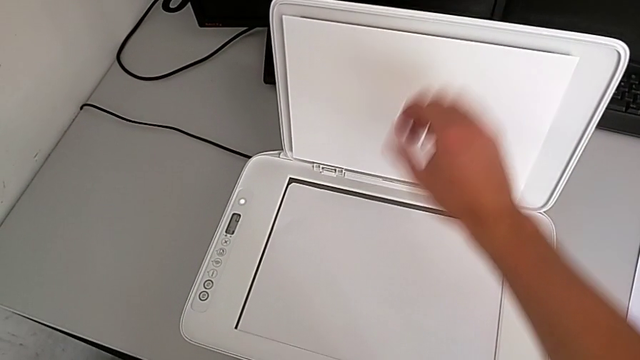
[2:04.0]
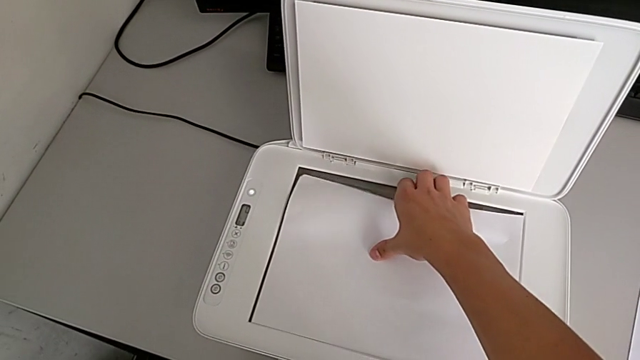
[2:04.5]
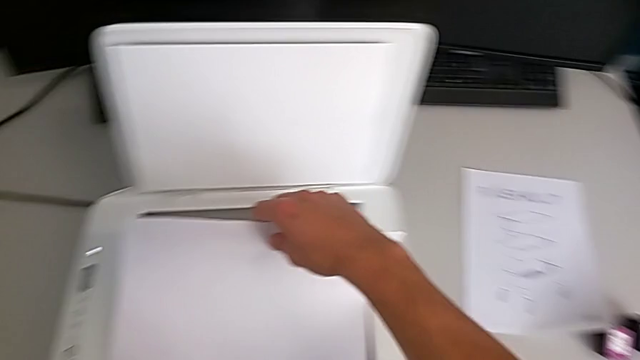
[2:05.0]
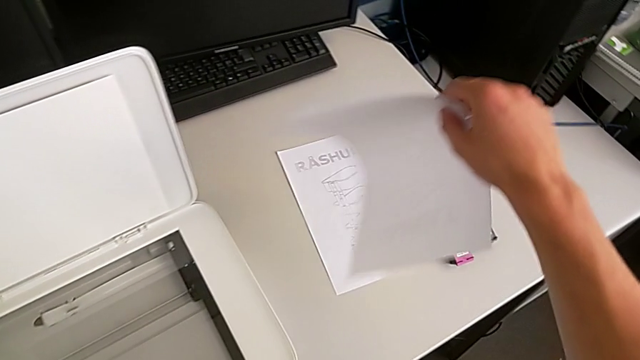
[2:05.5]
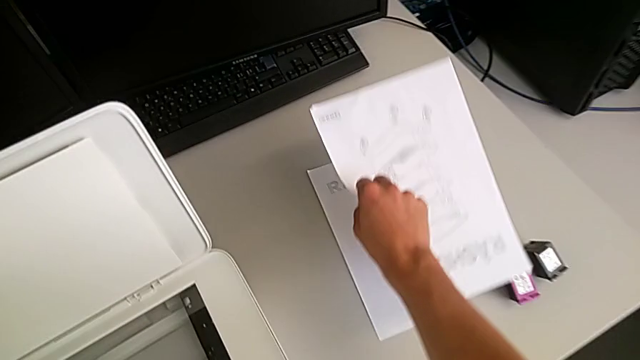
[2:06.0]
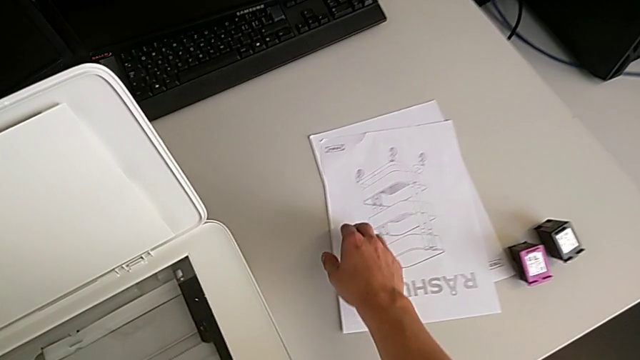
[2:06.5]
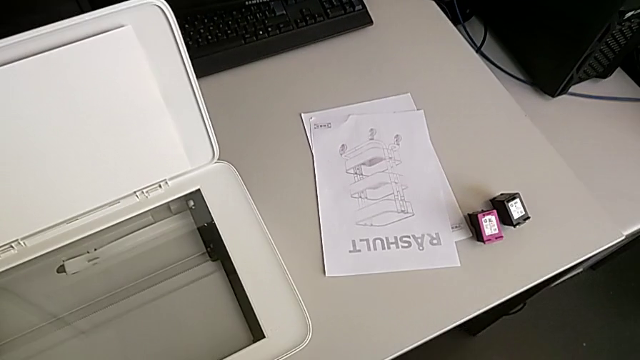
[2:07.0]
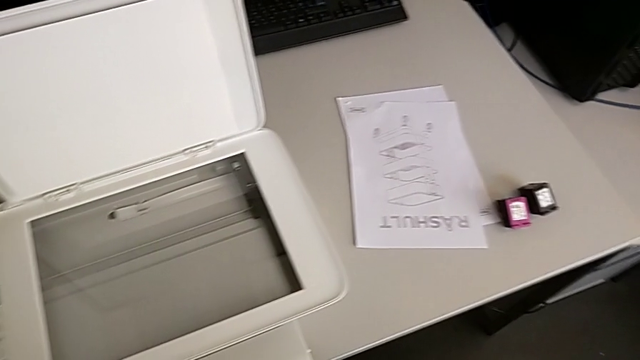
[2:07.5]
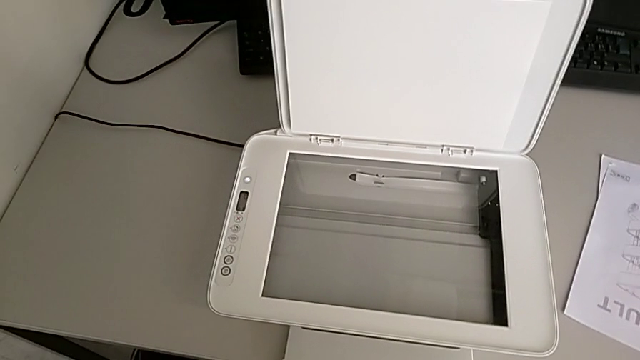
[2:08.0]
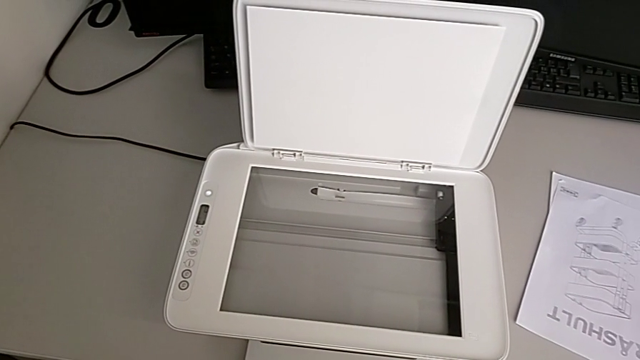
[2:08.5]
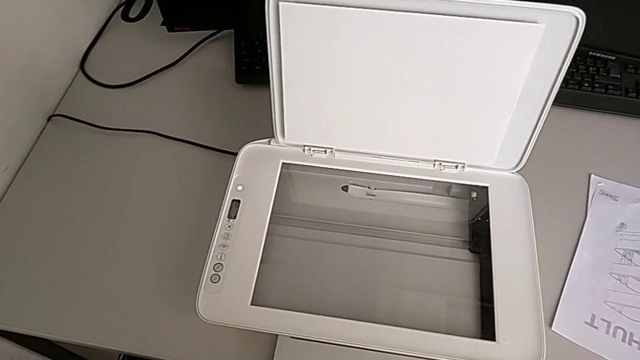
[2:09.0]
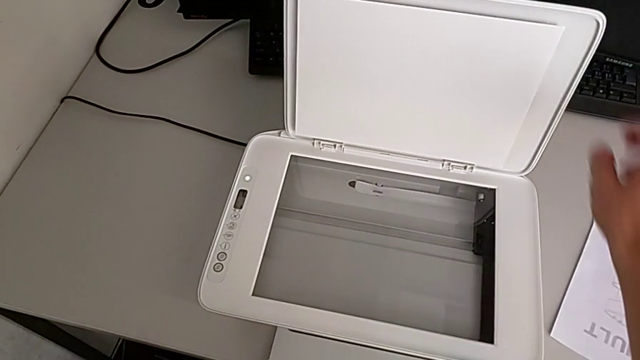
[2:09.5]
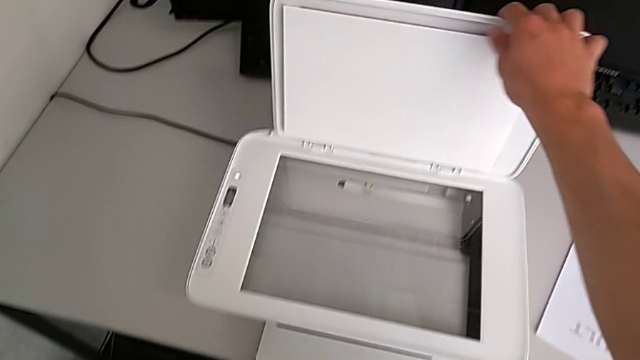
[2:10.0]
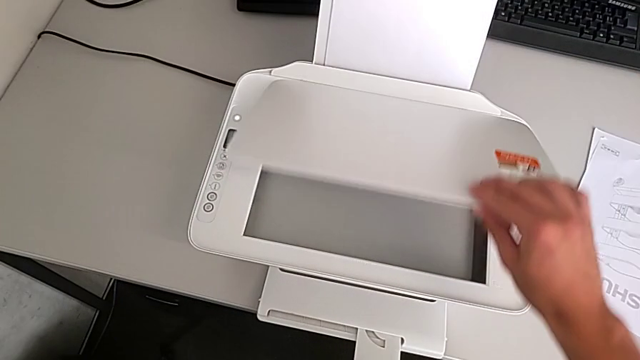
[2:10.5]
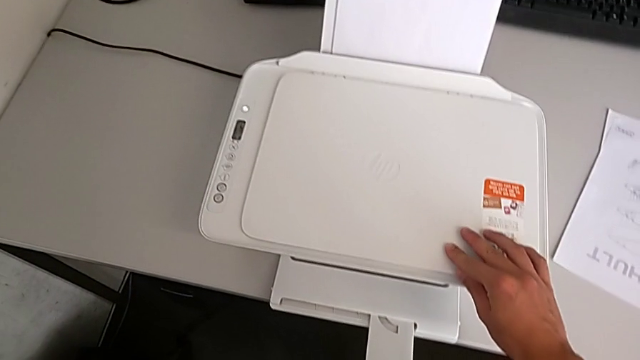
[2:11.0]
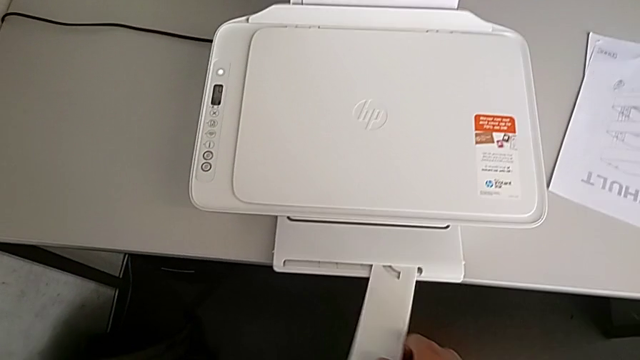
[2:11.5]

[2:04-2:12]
The camera wearer is removing the paper from inside the printer. They grab the copy, lift it, place it, grab the copy gate, close it and grab the extending paper tray.

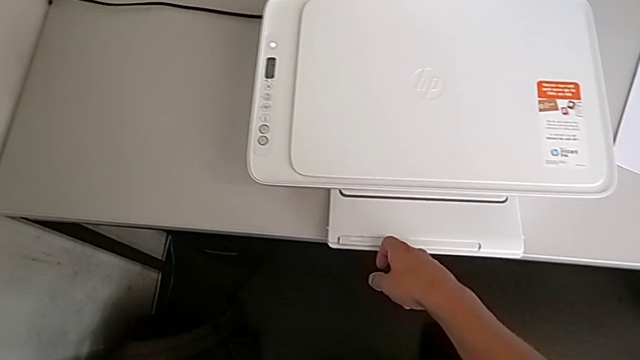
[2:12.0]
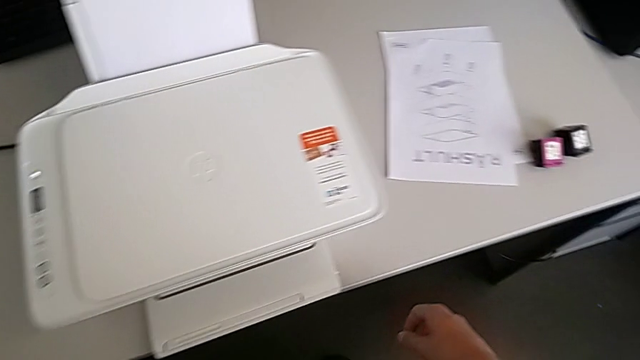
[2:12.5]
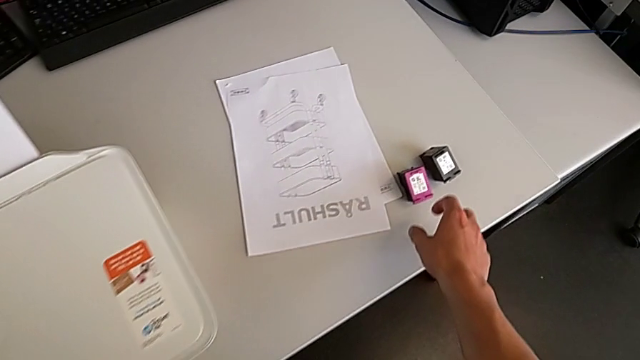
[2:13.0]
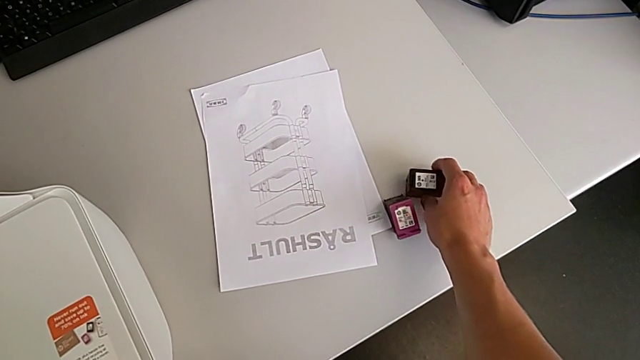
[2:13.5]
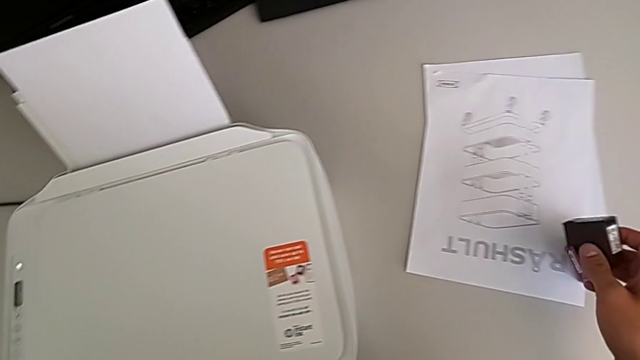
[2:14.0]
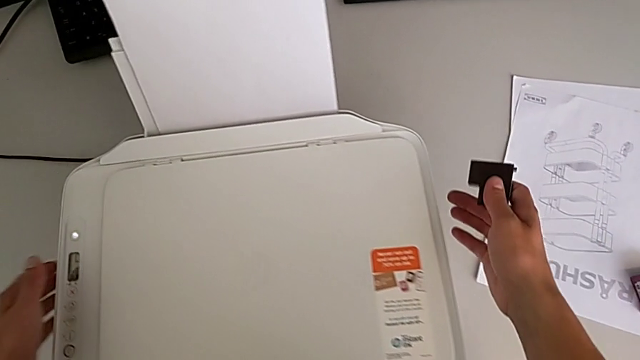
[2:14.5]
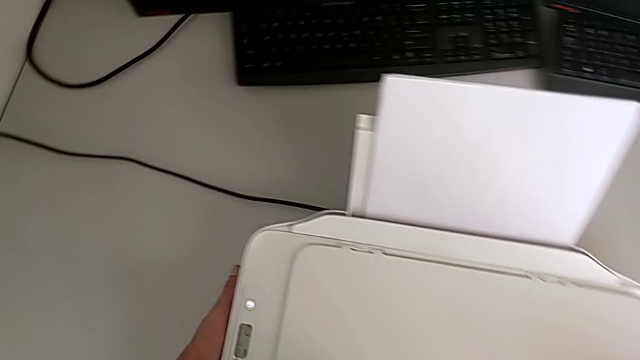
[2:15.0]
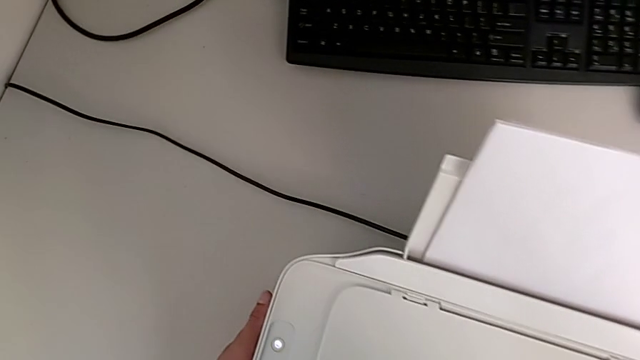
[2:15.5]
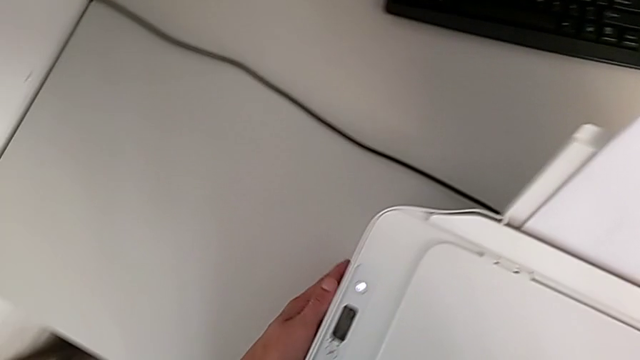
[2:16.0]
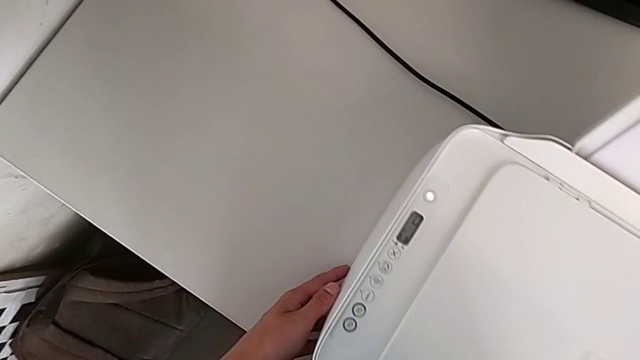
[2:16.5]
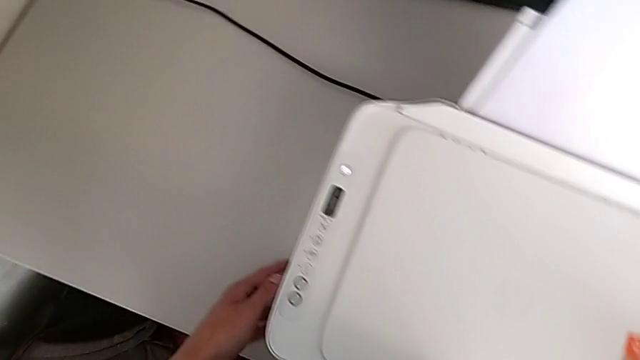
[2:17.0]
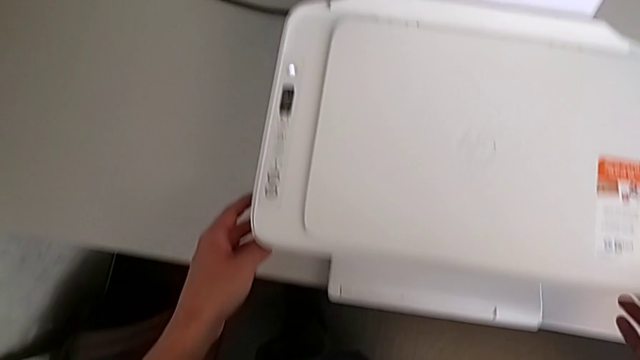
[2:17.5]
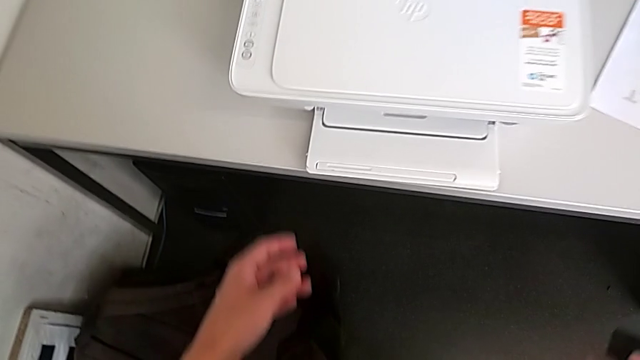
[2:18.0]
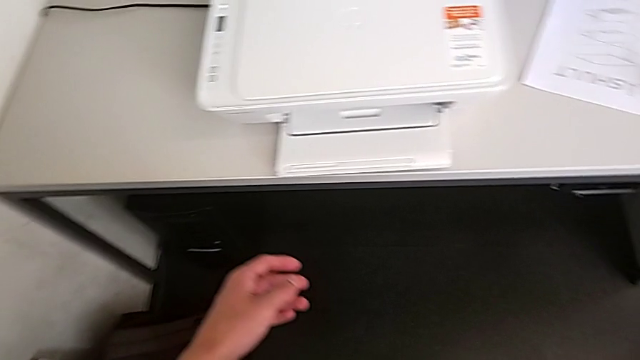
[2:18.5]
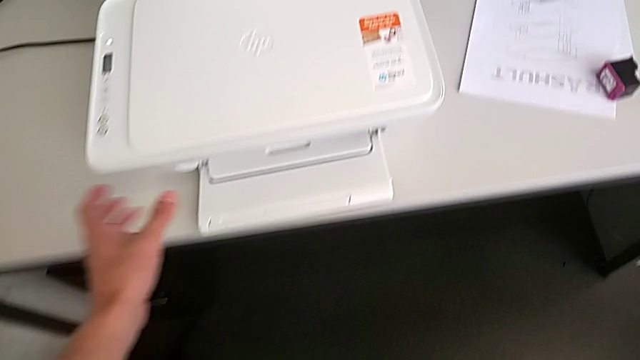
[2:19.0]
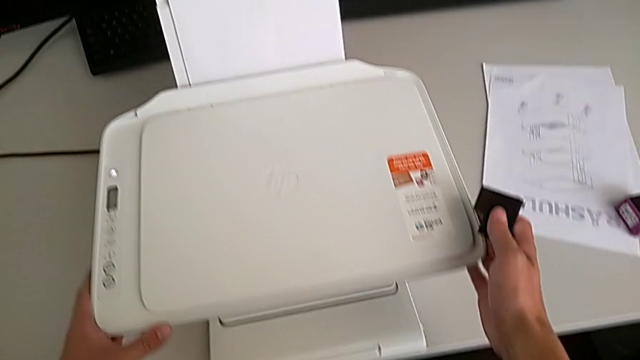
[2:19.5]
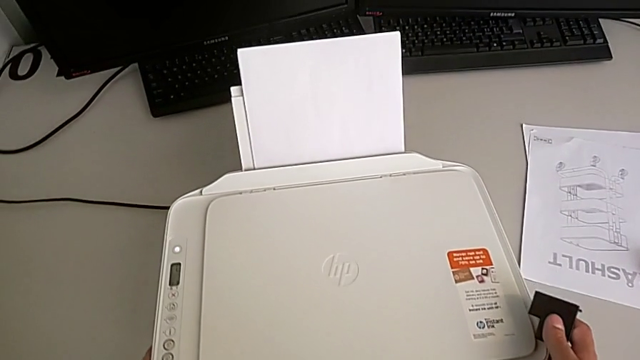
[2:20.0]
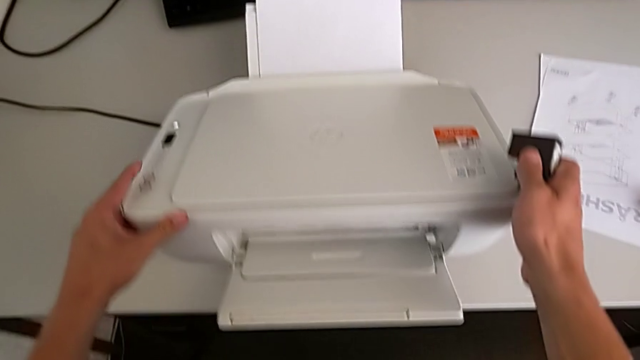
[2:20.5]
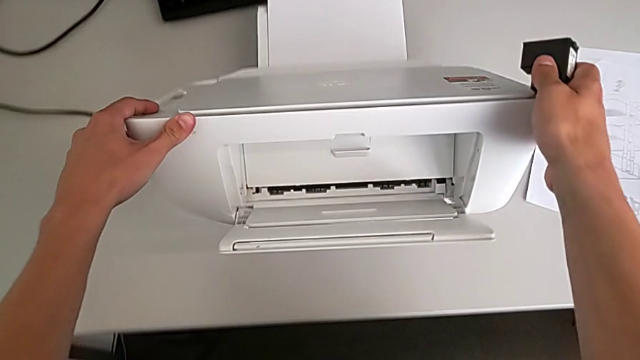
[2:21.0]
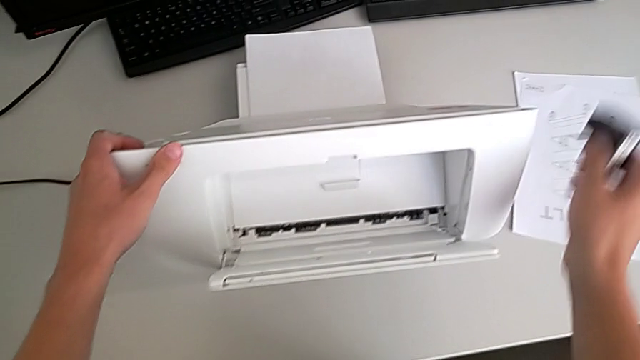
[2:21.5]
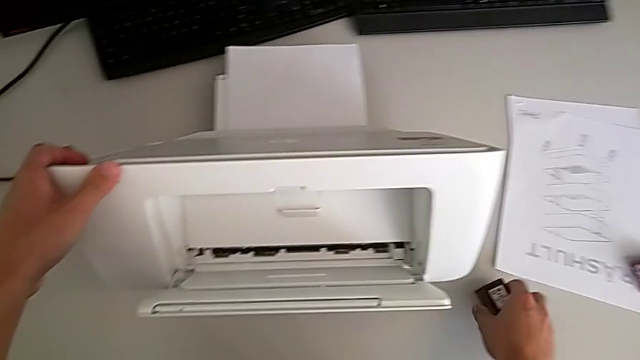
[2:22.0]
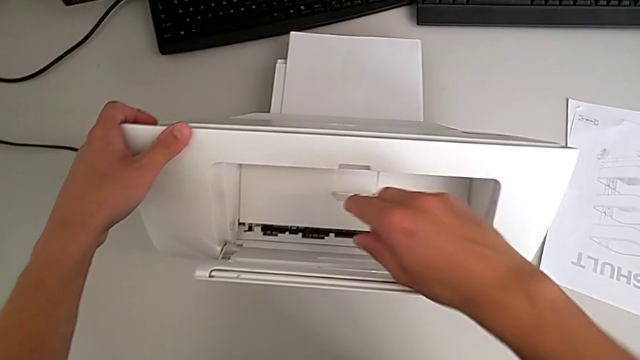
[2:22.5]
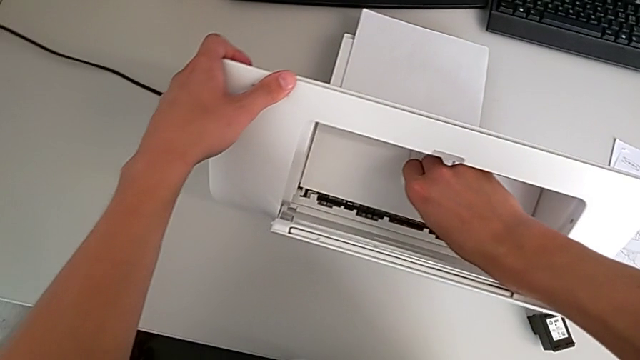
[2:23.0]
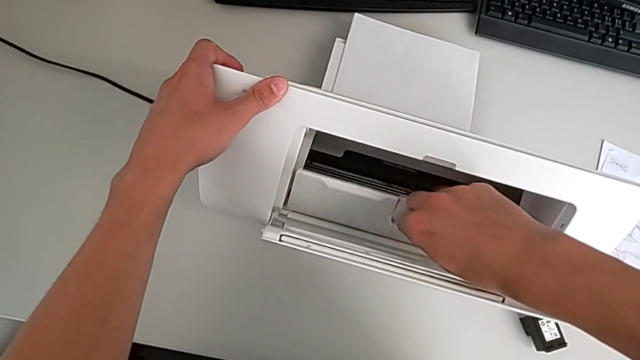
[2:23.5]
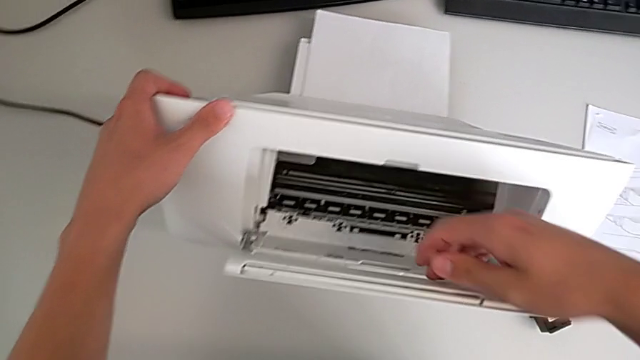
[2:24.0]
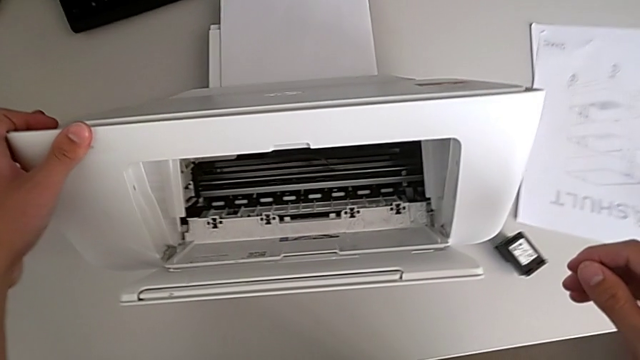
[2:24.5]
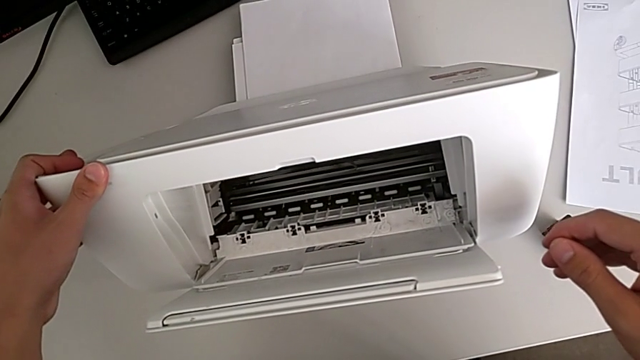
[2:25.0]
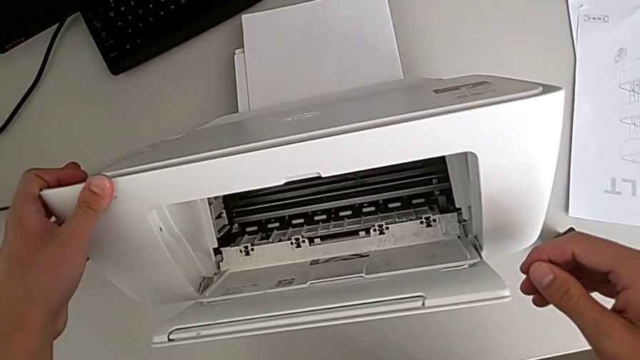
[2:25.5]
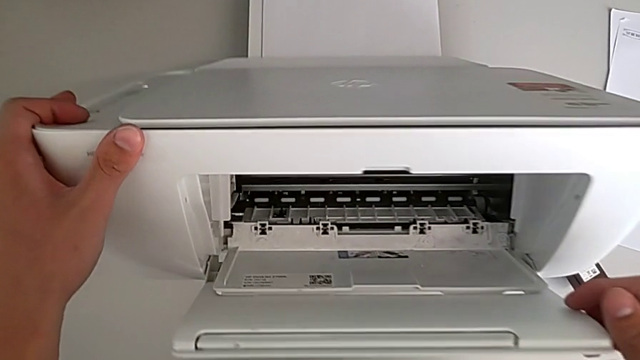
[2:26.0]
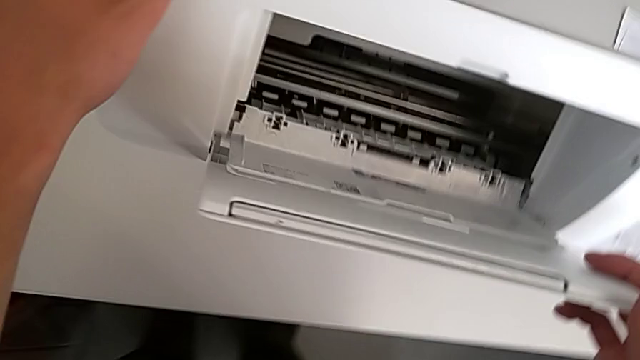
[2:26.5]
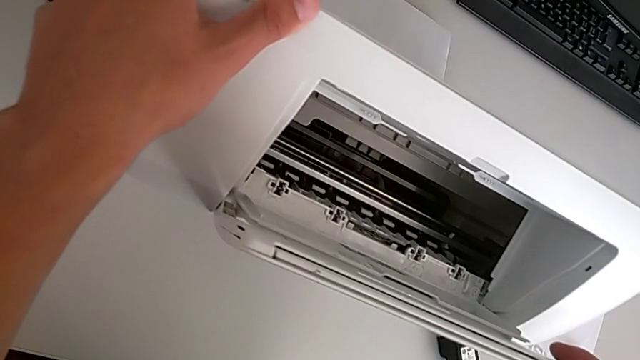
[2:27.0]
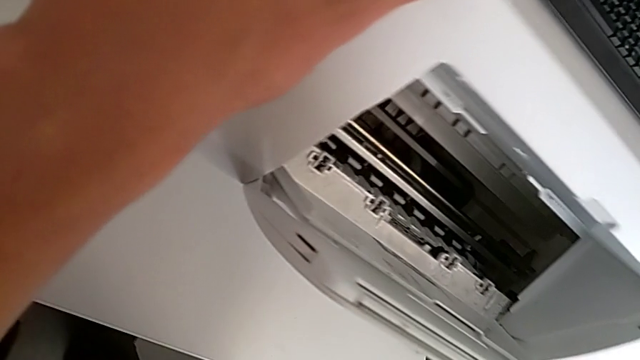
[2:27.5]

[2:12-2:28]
The camera wearer is opening the gate of the cartridge. They close the extending paper tray, grab the ink cartridge, inspect the printer, lift it, place the ink cartridge, open the cartridge gate and inspect the printer.
